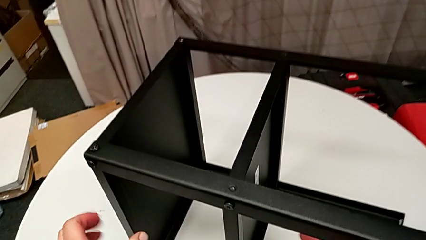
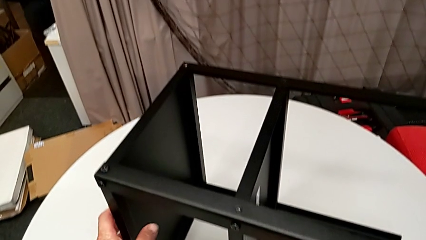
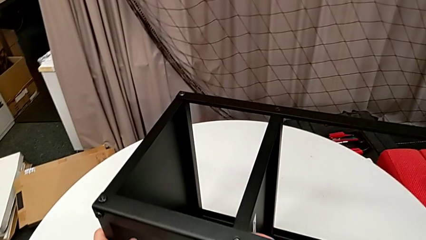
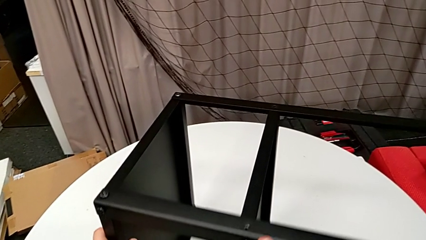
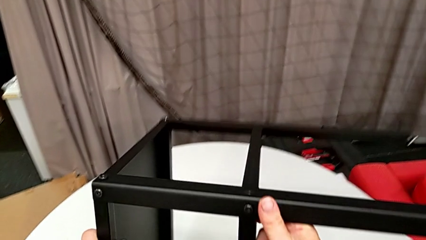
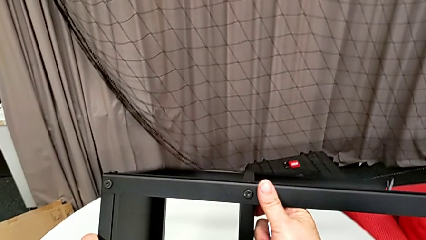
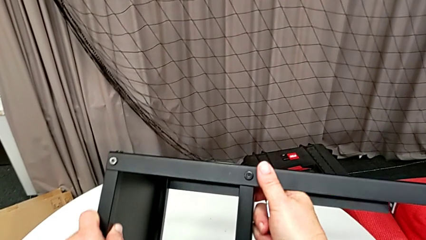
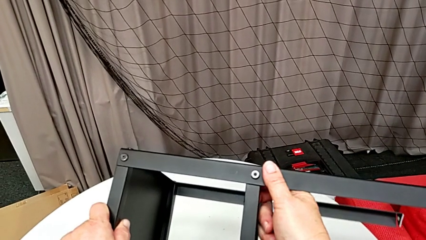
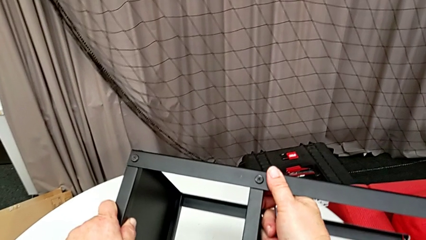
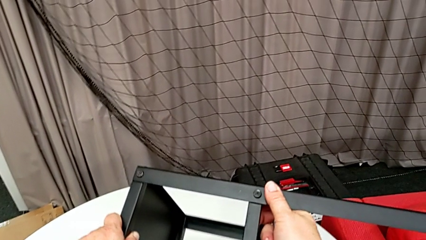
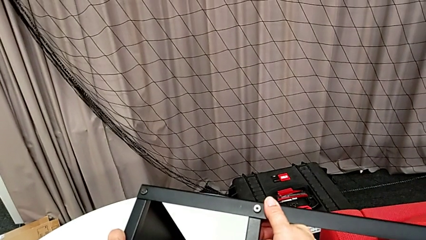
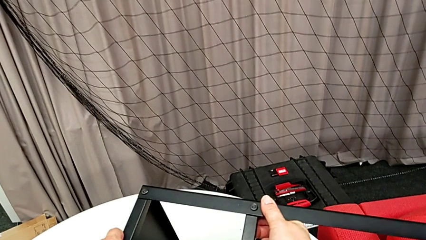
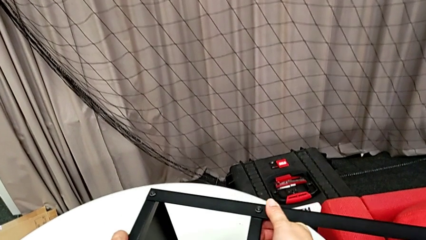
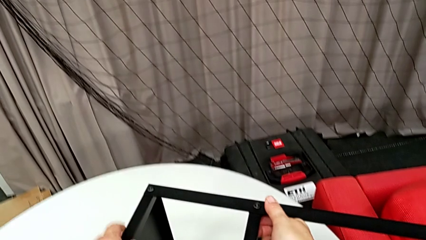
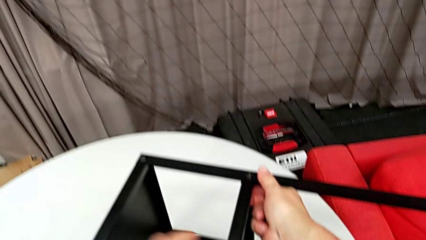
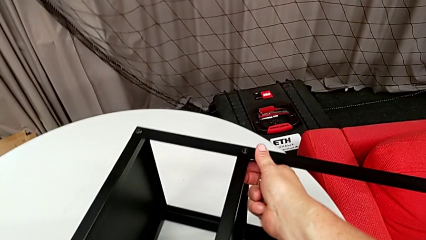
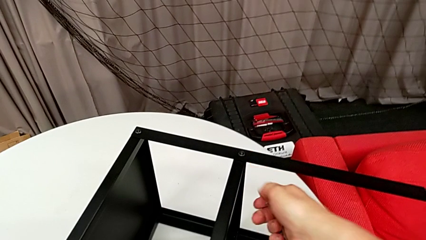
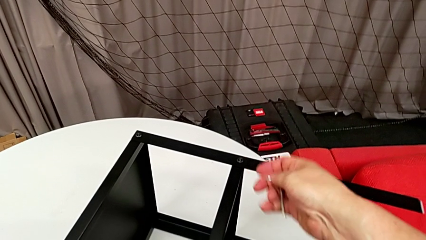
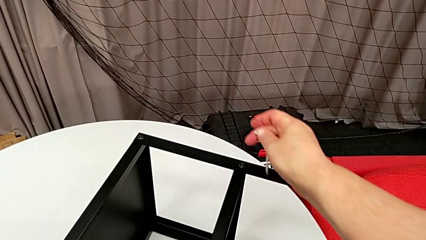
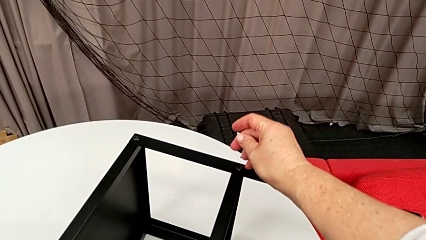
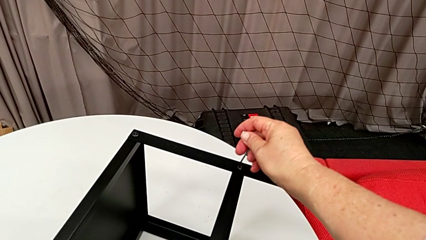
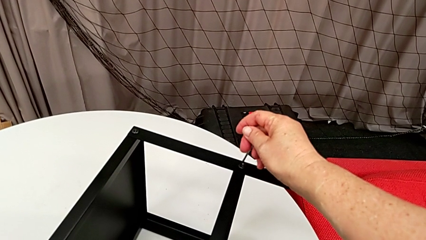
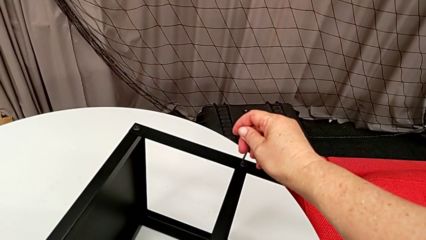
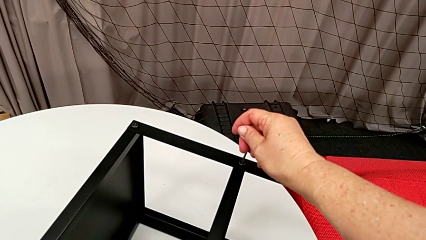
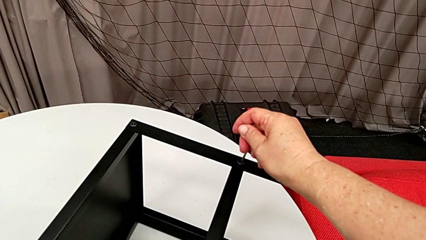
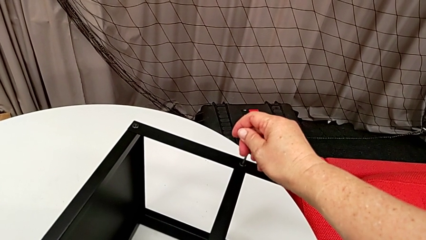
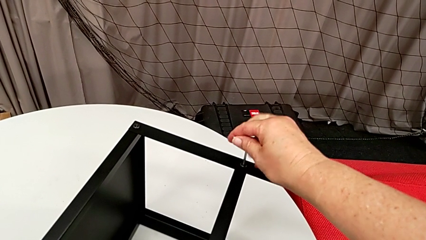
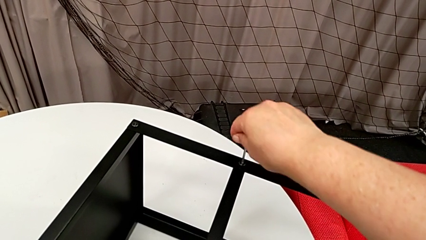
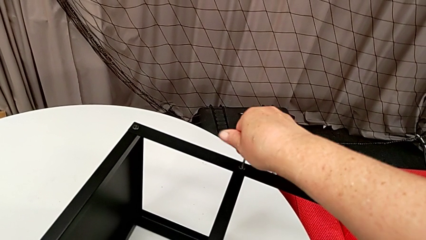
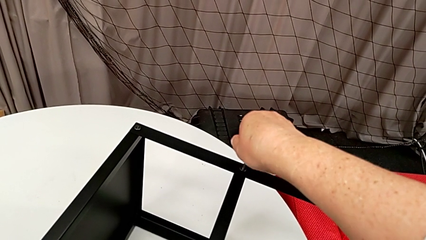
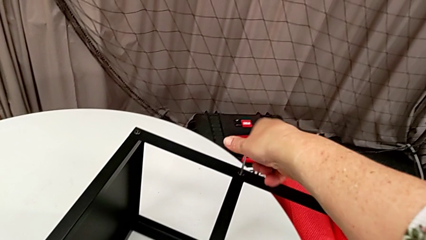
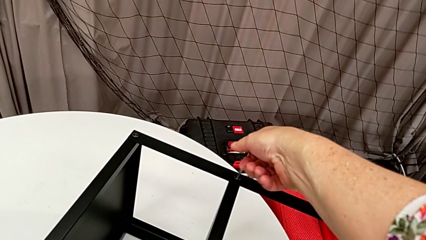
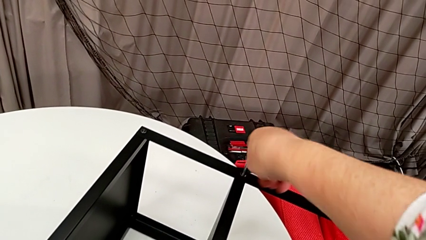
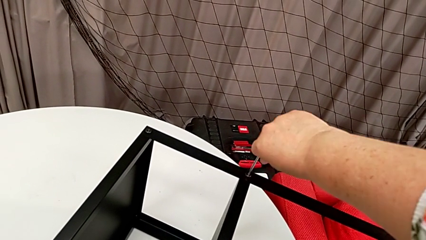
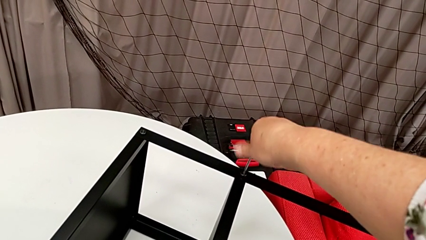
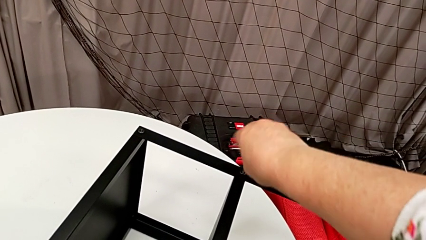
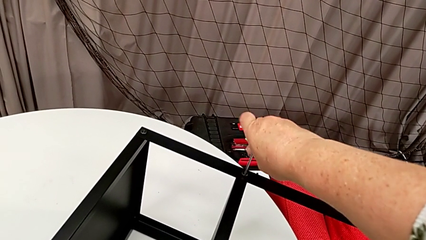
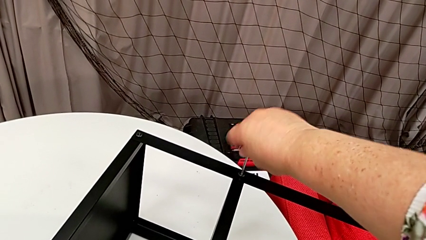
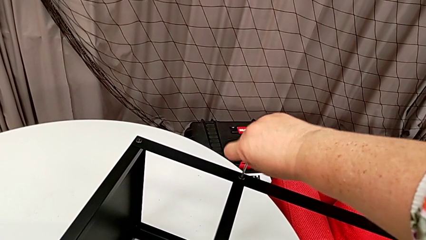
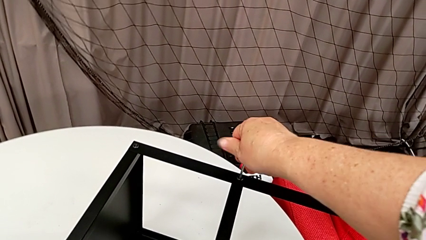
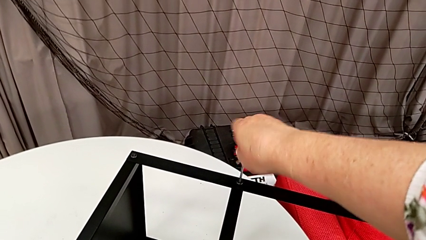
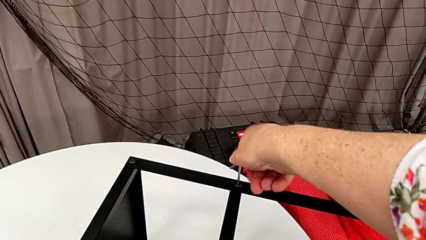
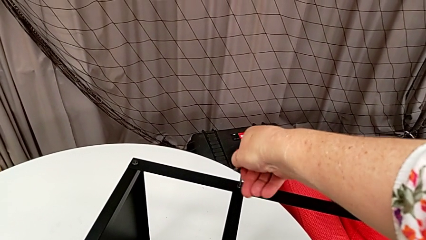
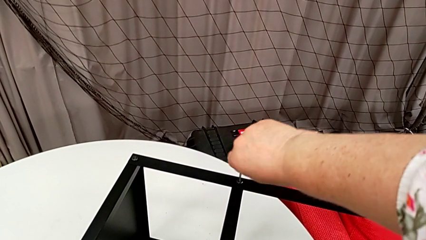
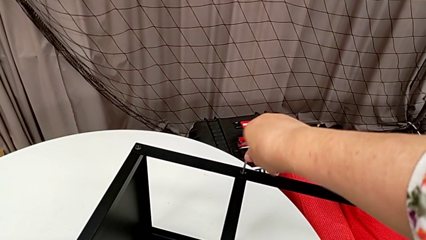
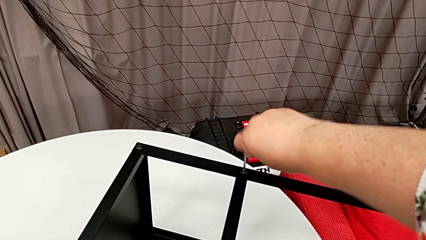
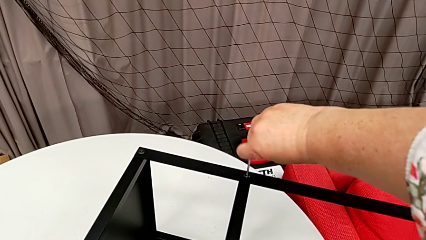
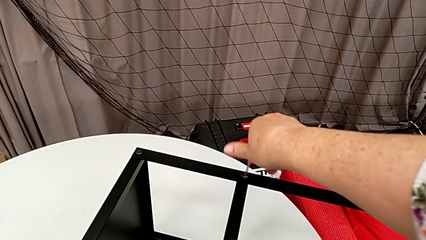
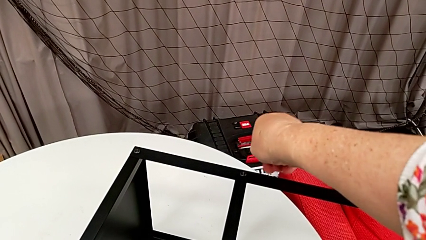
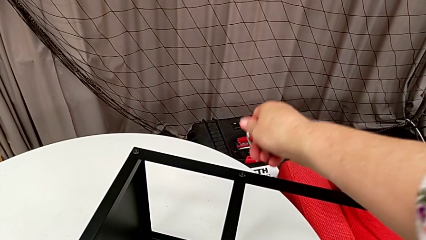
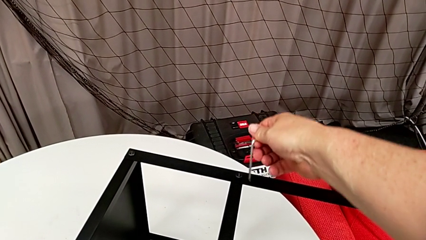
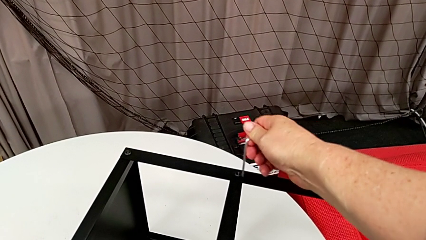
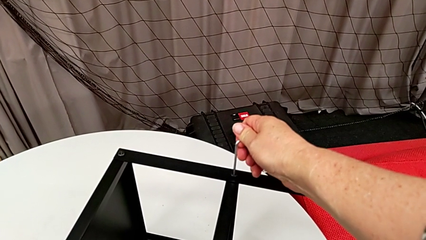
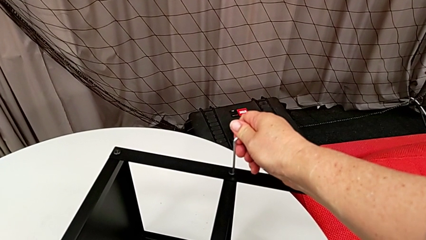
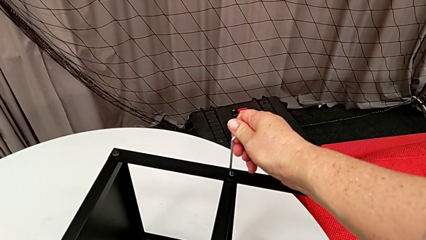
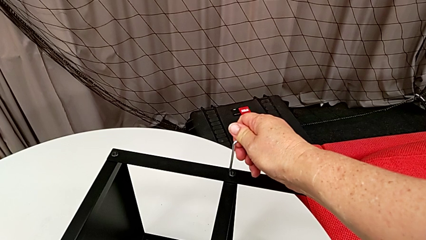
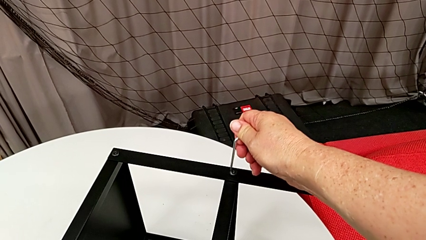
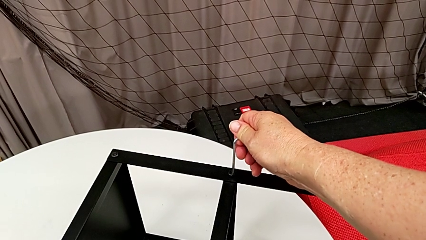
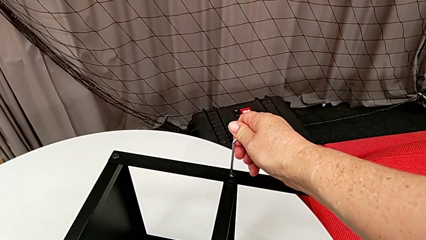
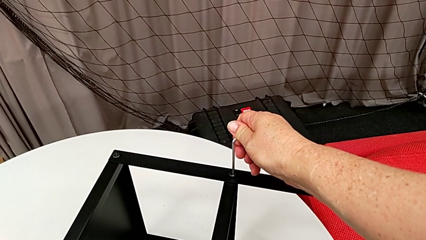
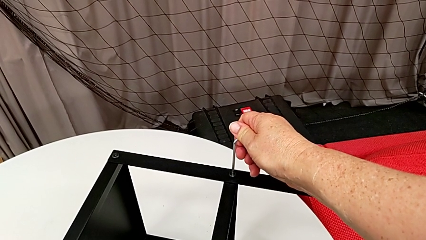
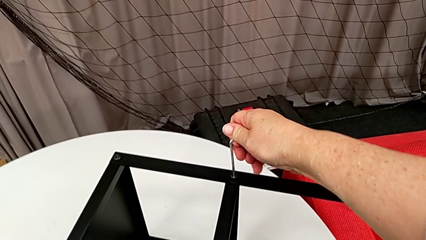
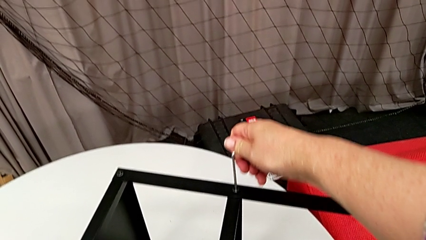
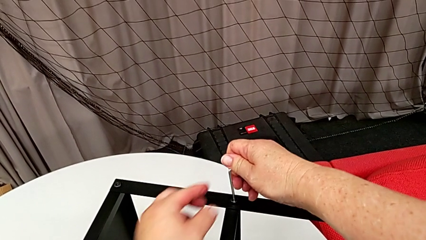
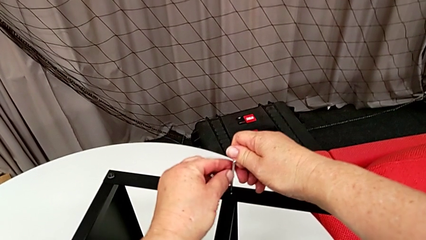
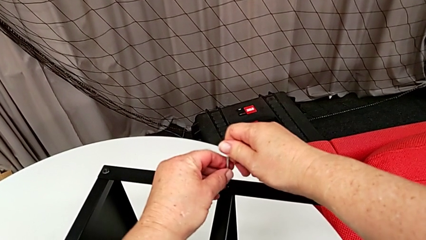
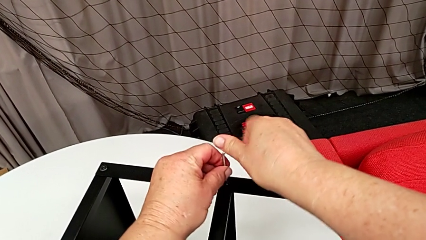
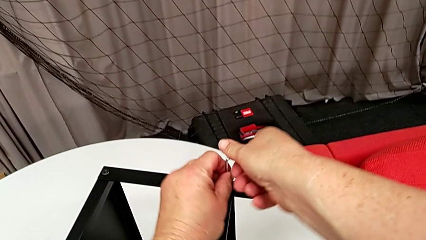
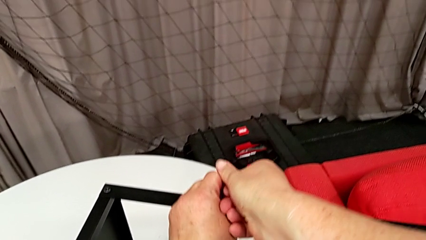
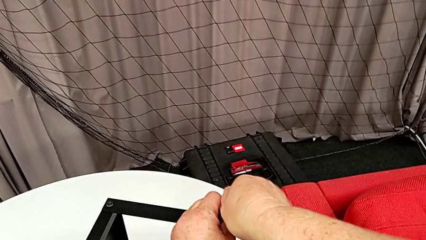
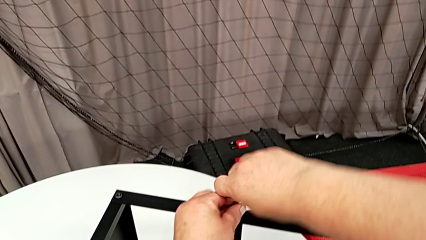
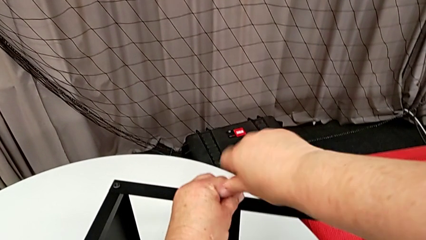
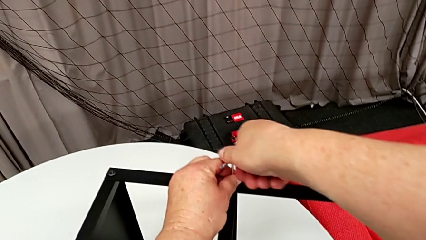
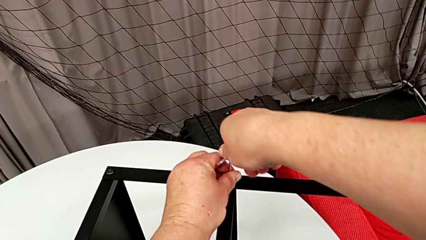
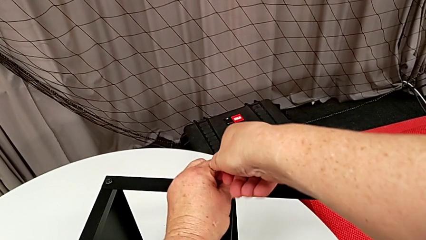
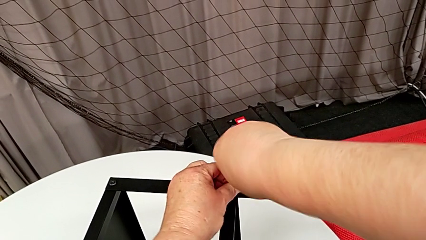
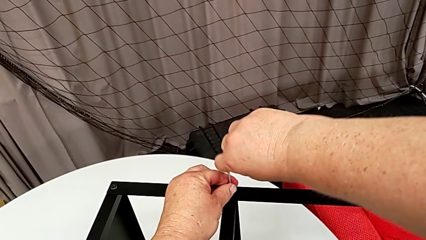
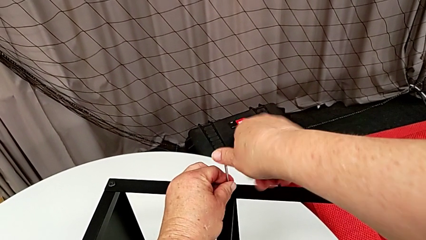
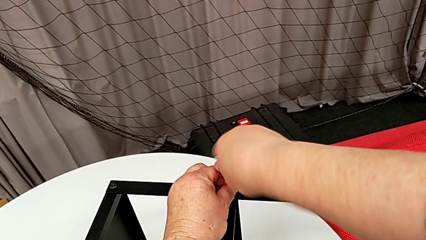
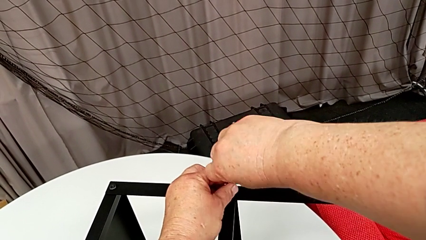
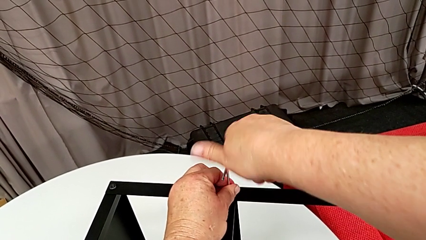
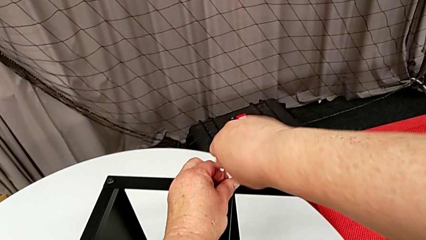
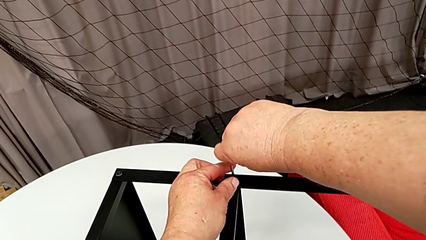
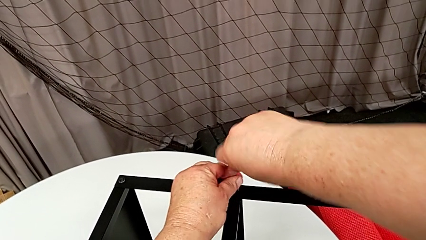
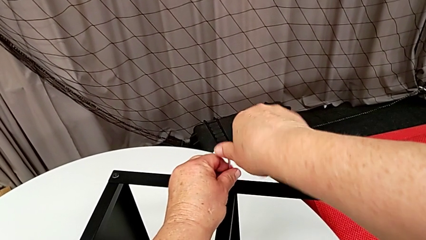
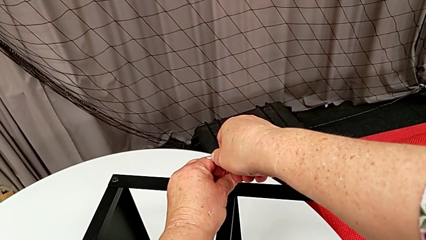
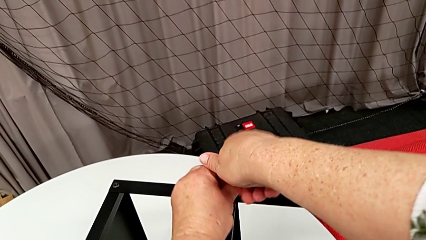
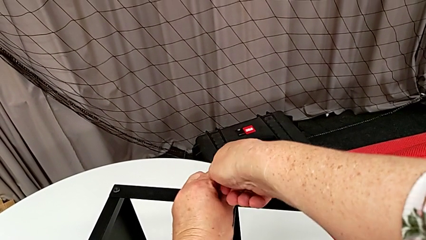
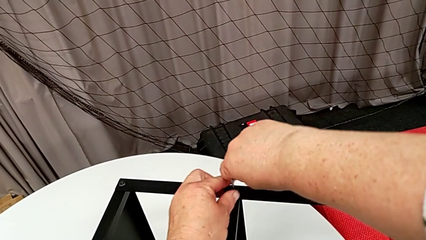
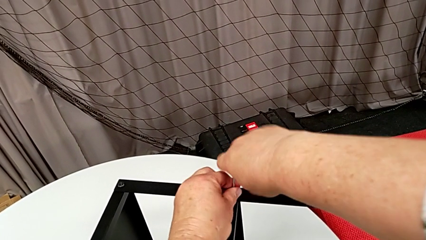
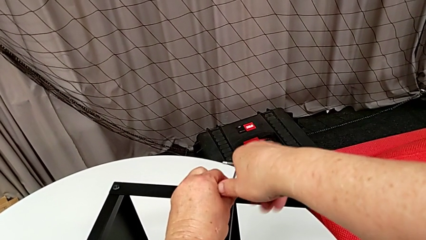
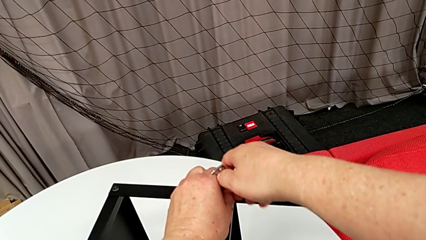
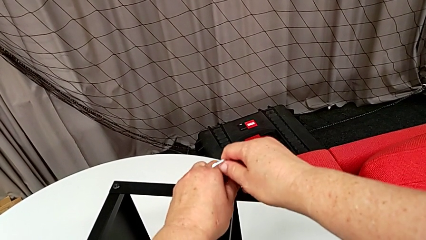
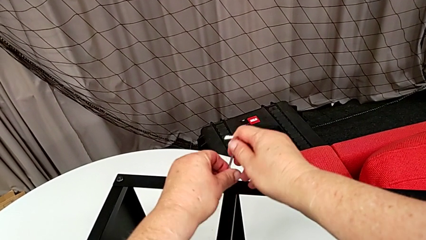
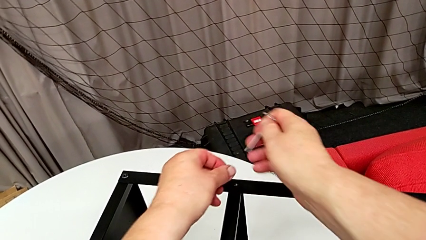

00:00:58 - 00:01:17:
The camera wearer is disassembling the plate of the table. They rotate the nightstand, insert the Allen wrench, unscrew the hex socket head, withdraw the Allen wrench with the right hand and disassemble the hex socket head with the left hand.
